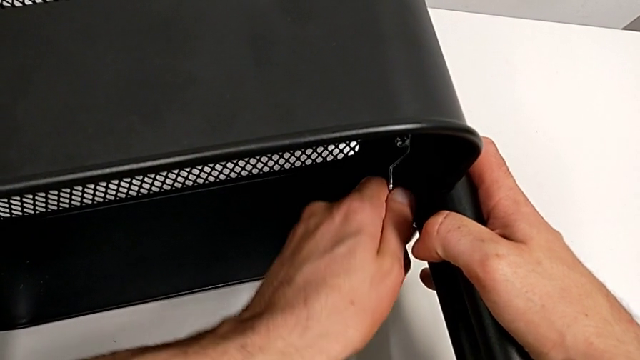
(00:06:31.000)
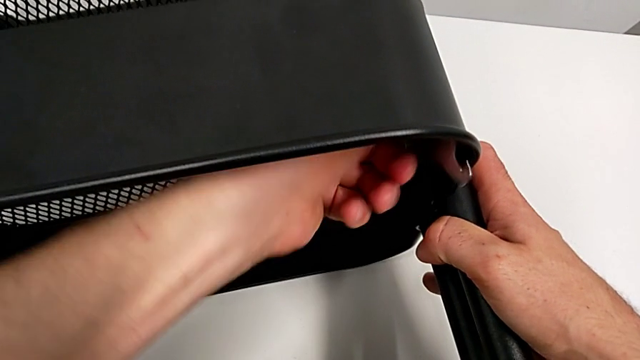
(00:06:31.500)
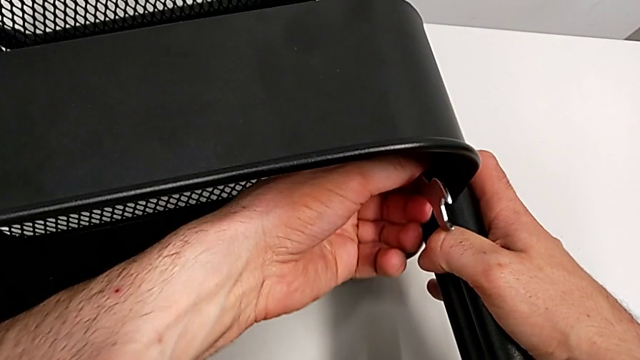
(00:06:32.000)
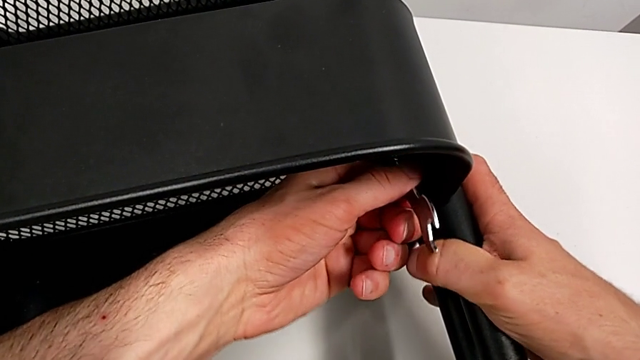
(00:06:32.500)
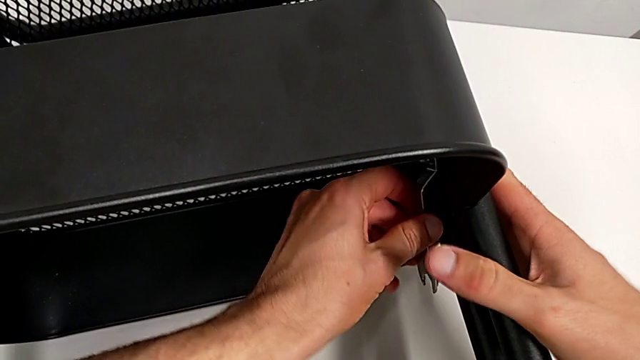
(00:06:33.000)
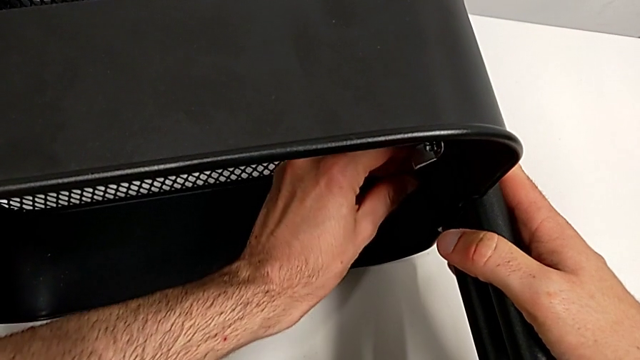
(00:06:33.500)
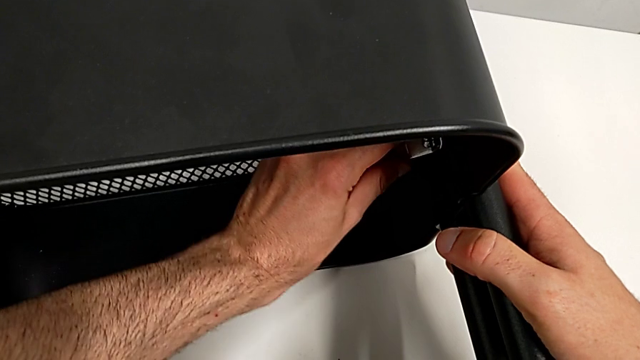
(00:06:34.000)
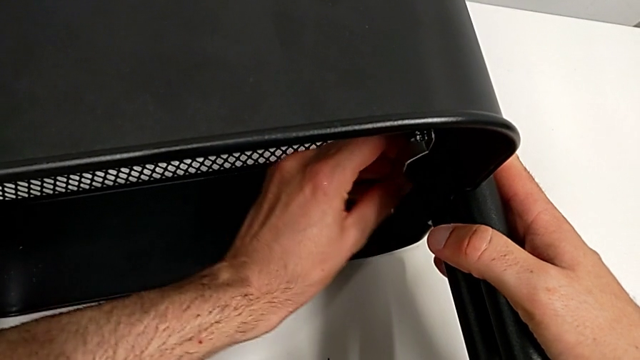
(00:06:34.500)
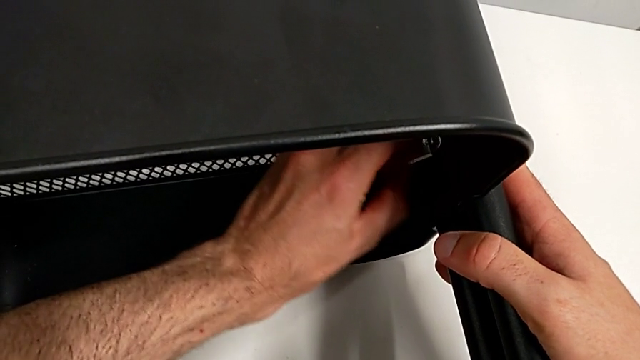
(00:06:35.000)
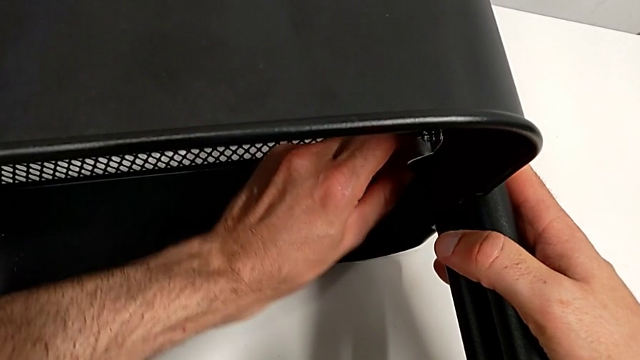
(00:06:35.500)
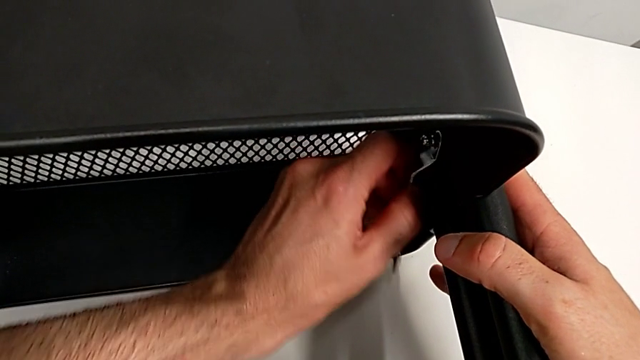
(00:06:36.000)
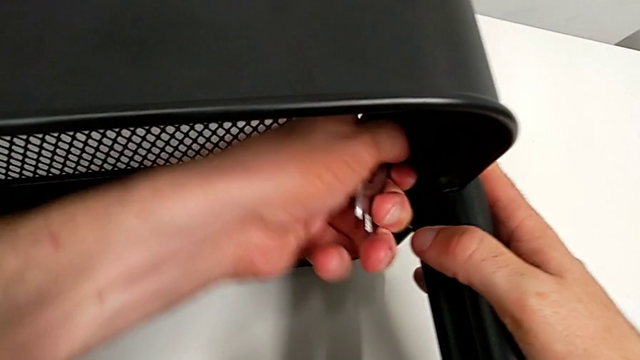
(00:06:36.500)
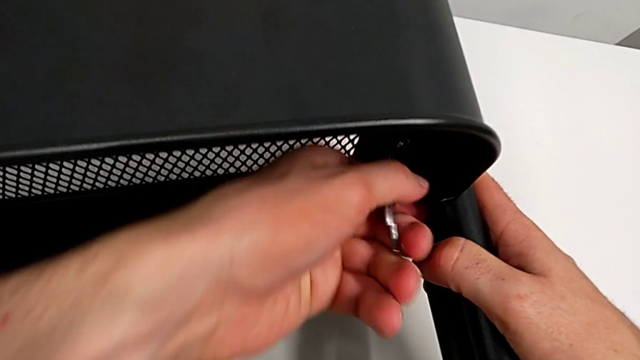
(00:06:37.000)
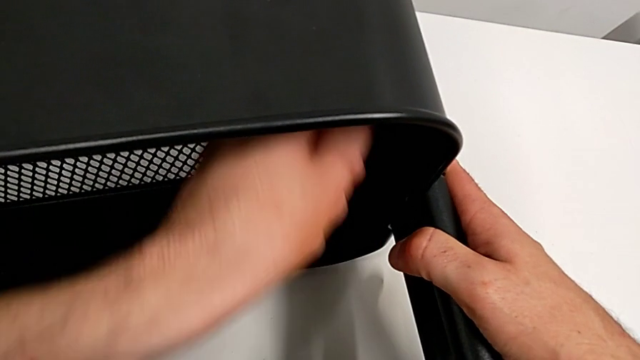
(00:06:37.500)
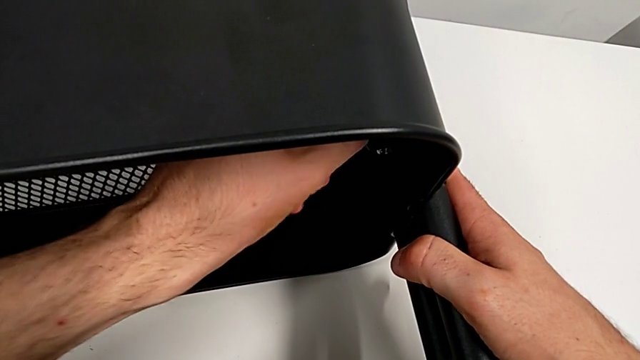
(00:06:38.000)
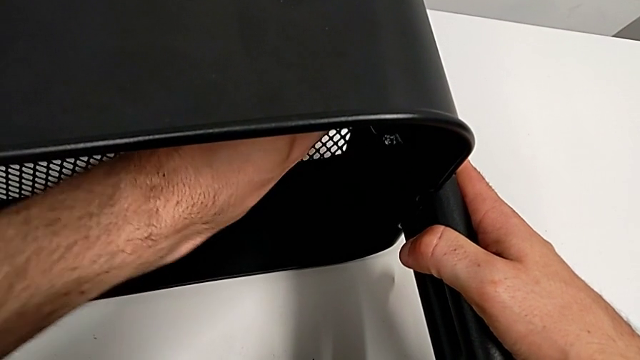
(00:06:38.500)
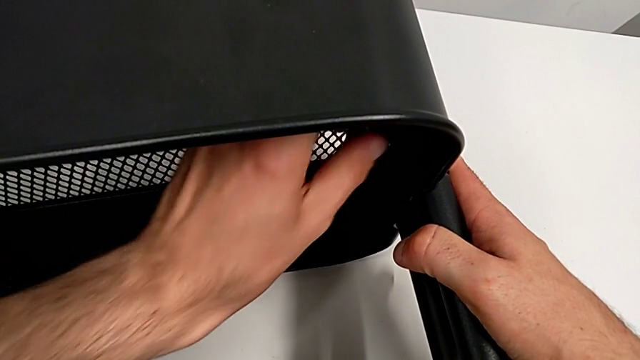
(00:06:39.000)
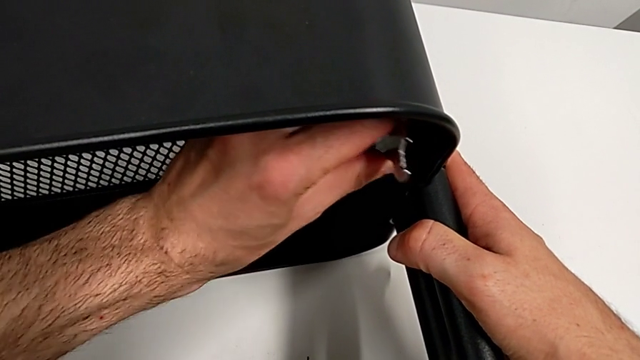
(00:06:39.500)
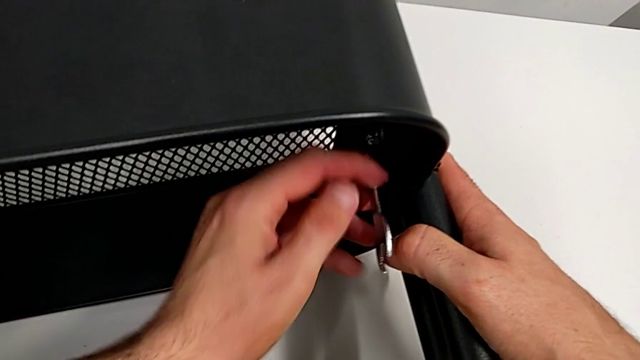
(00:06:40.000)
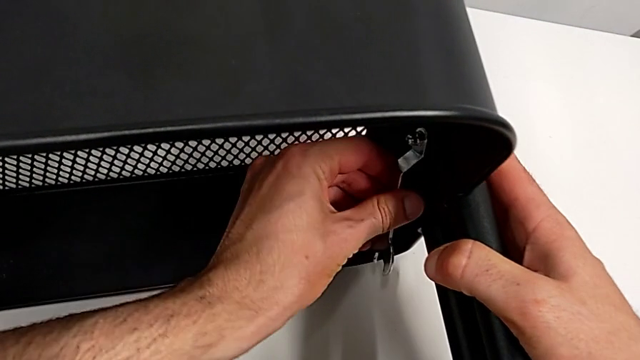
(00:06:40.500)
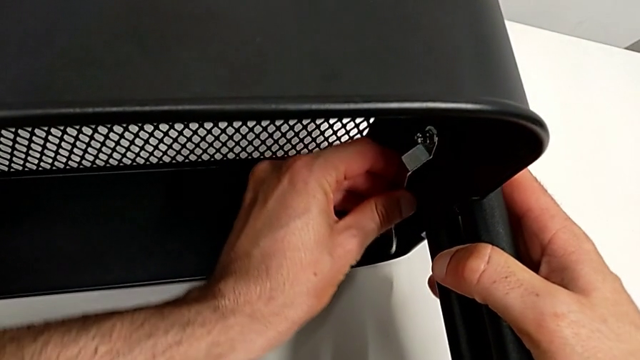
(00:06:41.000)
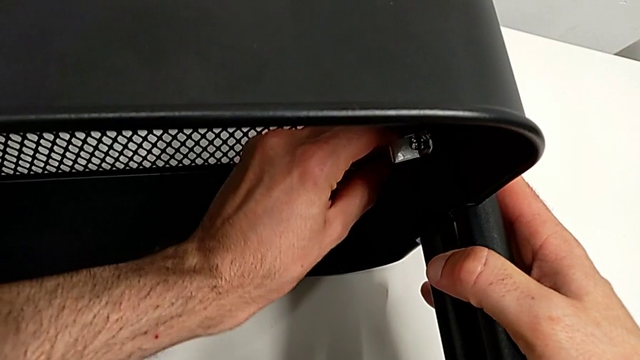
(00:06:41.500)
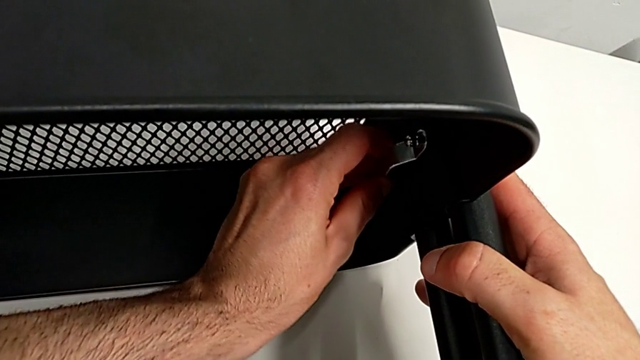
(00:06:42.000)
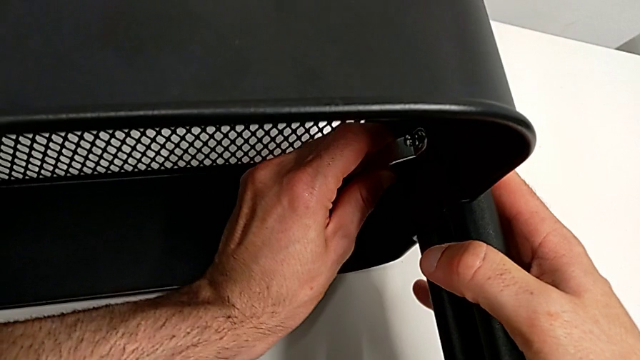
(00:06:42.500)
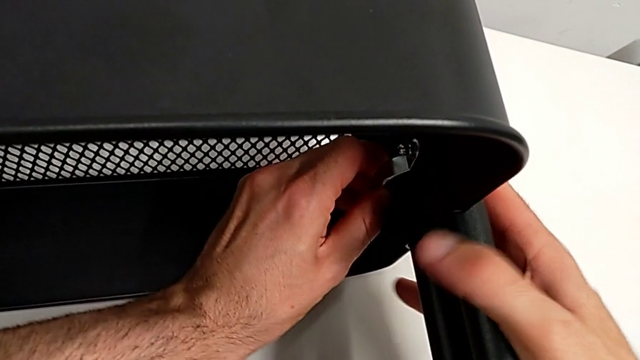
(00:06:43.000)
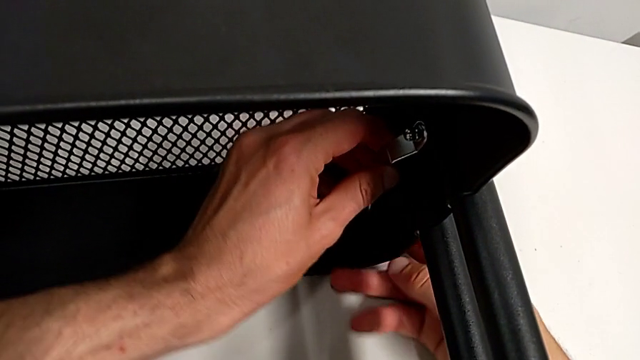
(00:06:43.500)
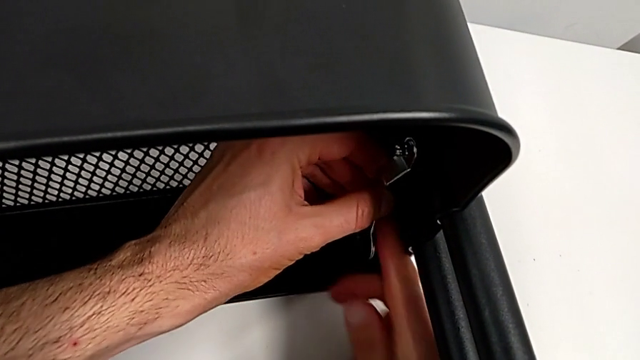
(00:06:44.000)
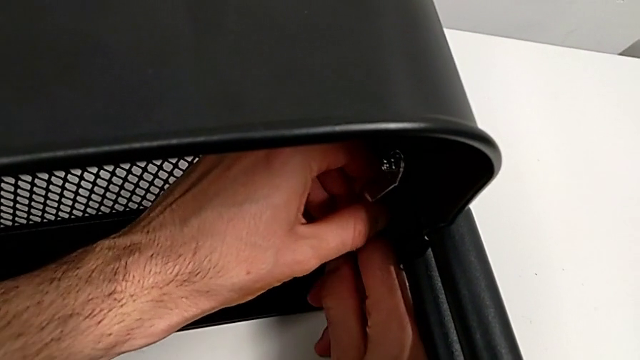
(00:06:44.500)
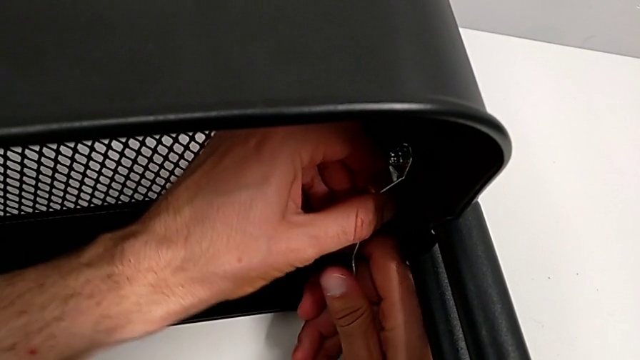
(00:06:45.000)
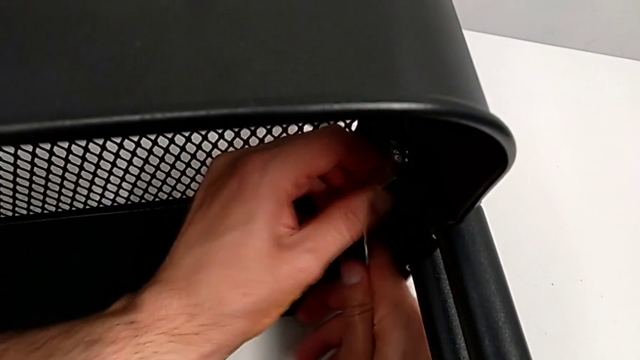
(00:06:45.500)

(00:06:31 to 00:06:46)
The camera wearer is disassembling the middle grid tray. They keep unscrewing the hexagon cap nut.

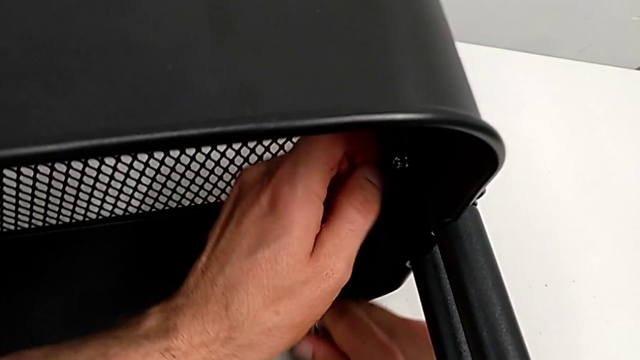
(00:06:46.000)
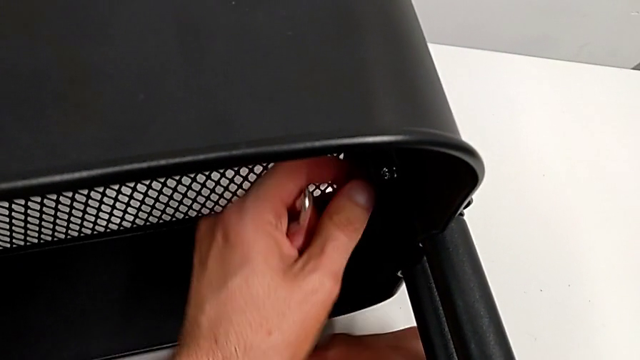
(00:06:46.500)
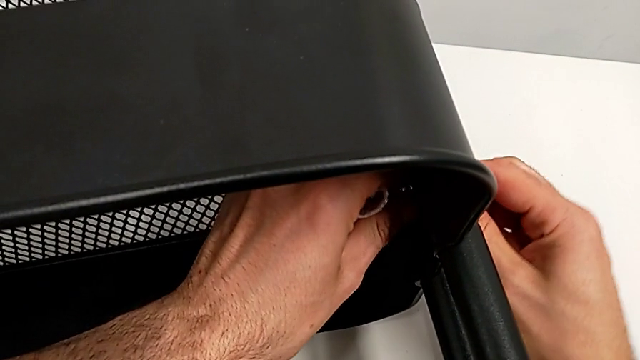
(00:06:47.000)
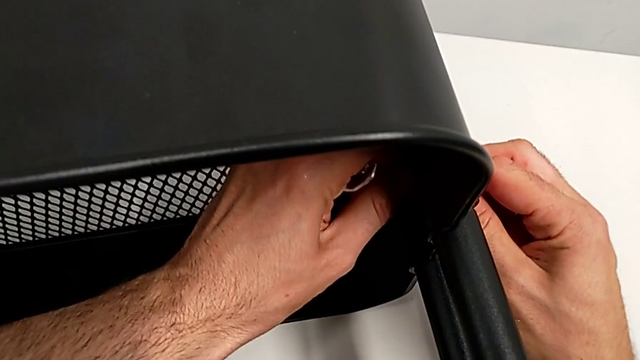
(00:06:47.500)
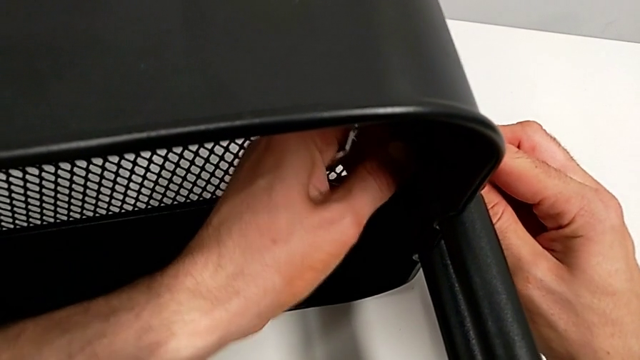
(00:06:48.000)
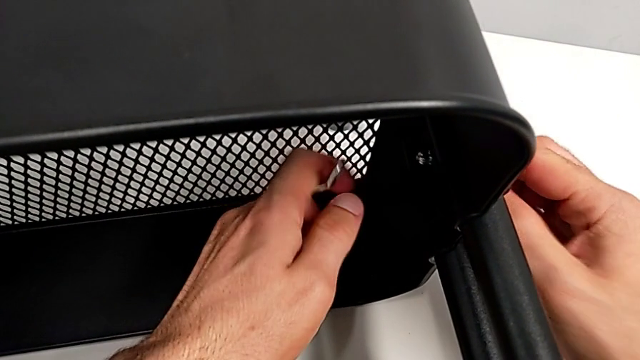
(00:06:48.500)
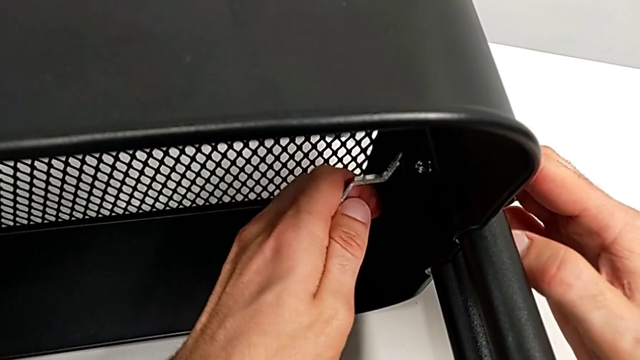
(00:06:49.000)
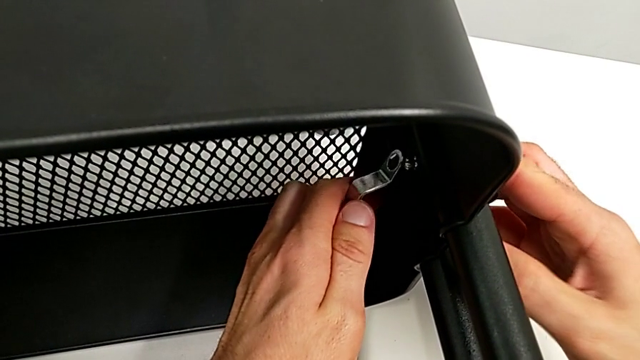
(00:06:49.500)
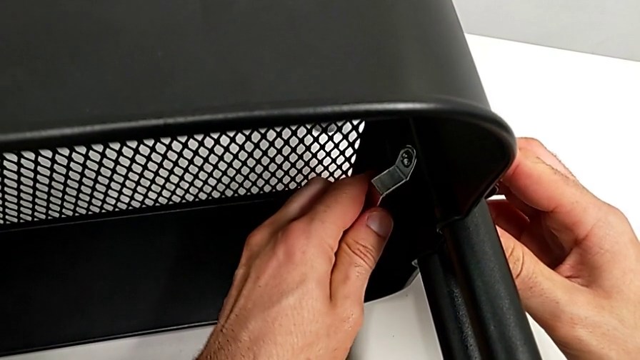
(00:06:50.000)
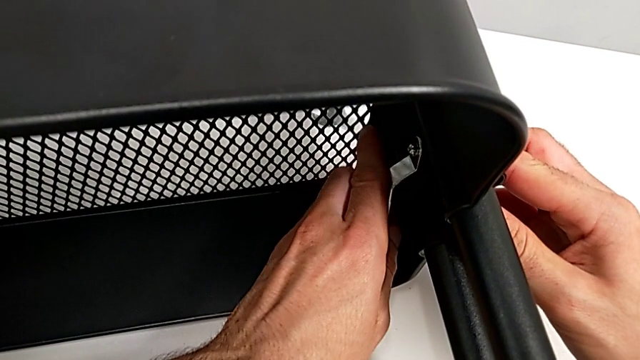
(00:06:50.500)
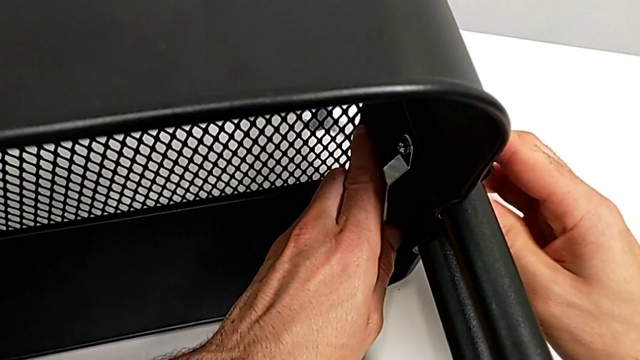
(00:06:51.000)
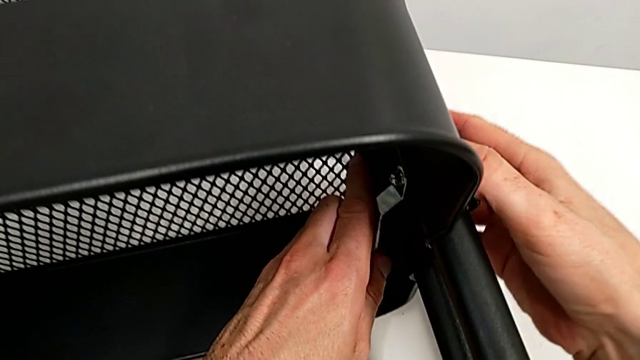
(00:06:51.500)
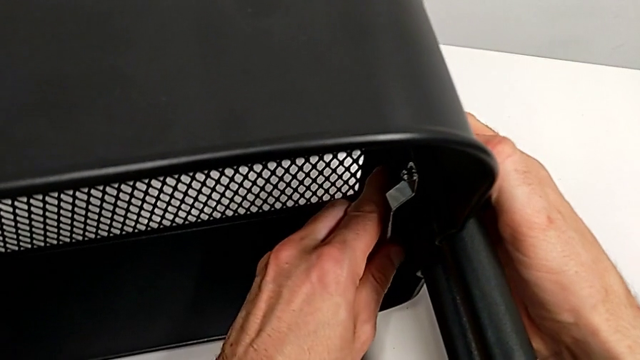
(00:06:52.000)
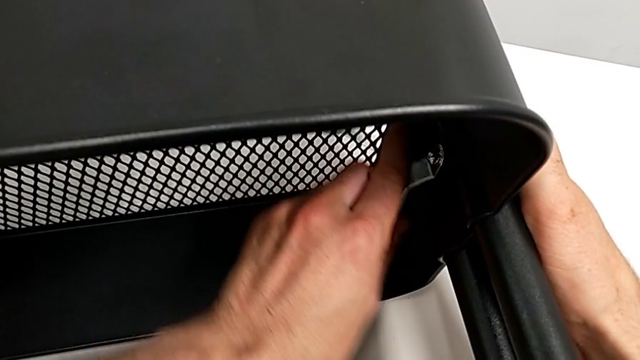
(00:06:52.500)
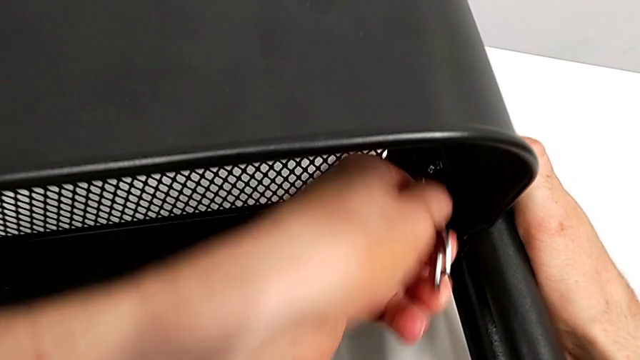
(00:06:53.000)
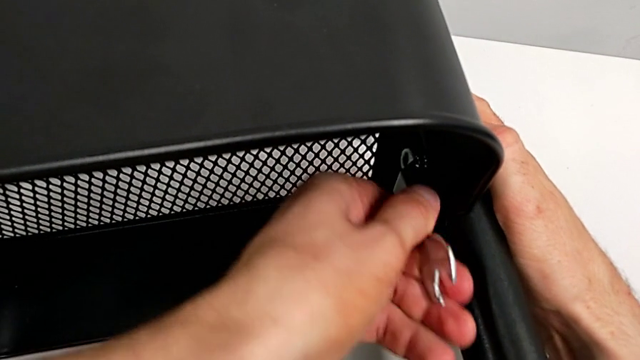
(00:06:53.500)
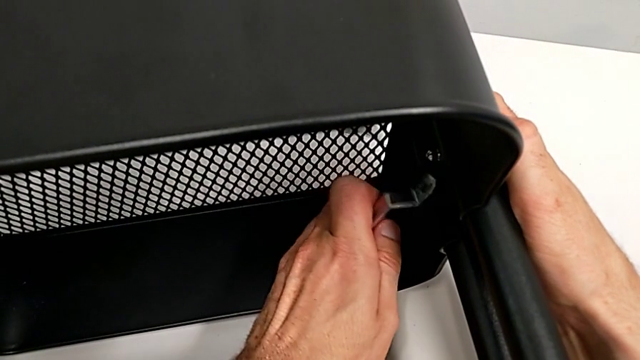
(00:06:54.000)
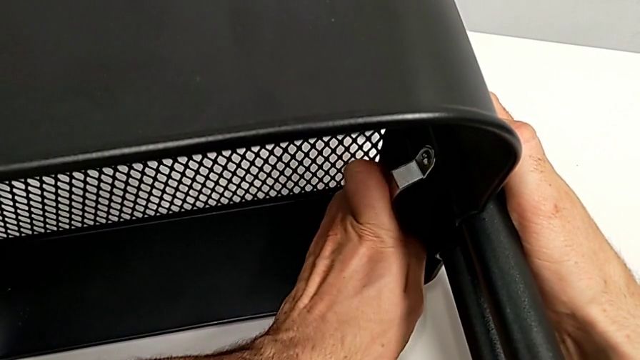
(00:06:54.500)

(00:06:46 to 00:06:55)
The camera wearer is disassembling the middle grid tray. They begin to unscrew the hexagon cap nut.
